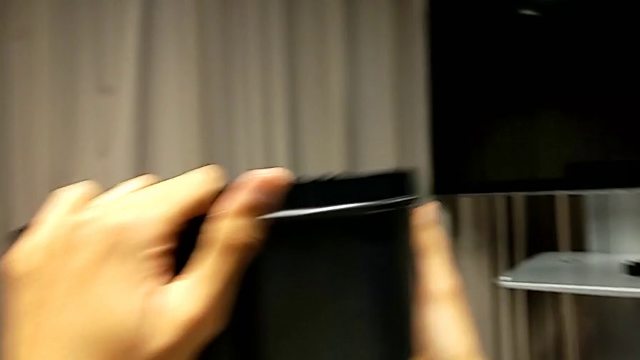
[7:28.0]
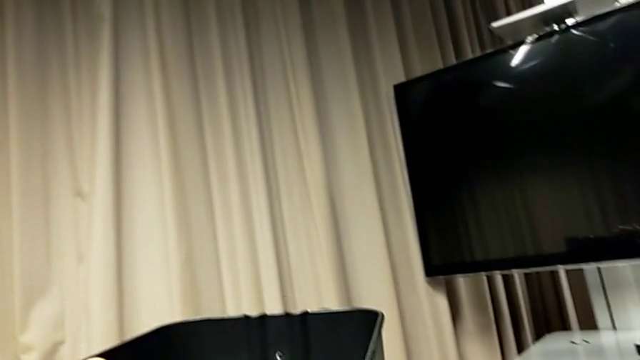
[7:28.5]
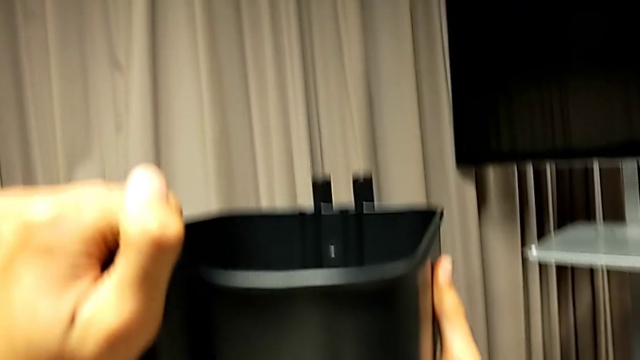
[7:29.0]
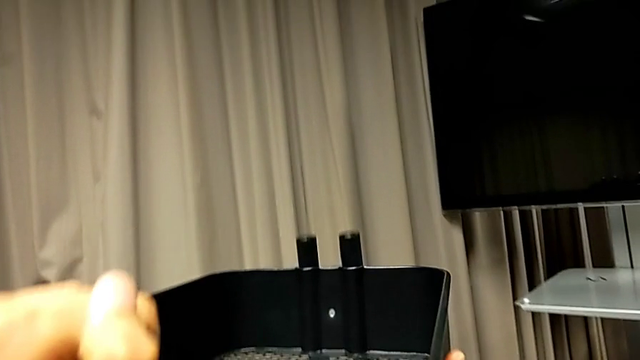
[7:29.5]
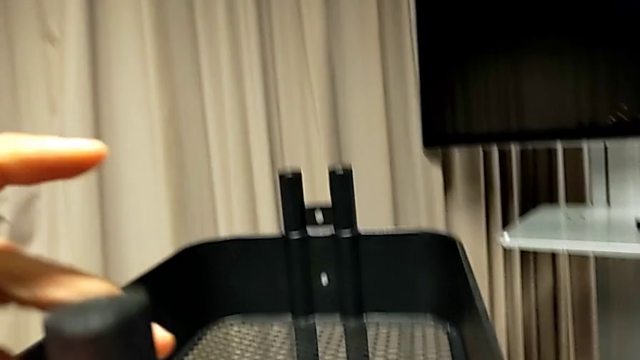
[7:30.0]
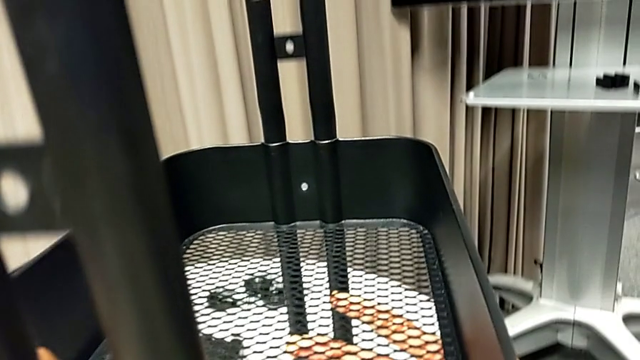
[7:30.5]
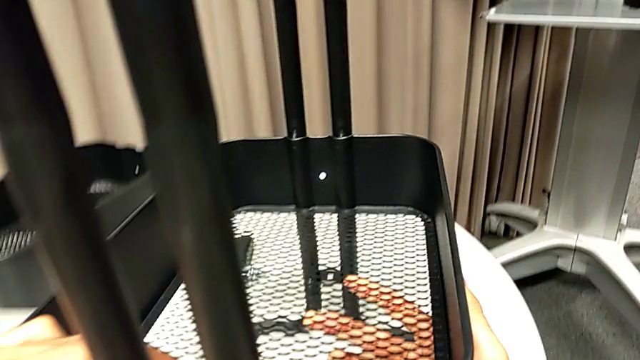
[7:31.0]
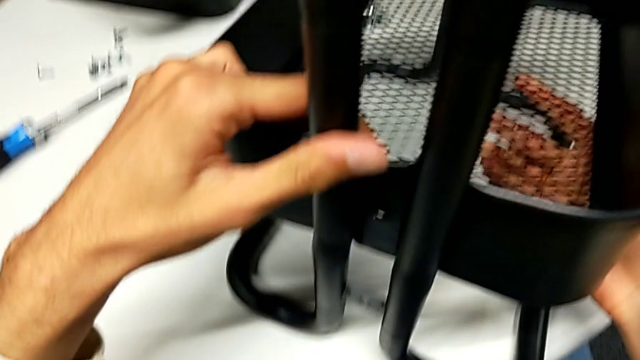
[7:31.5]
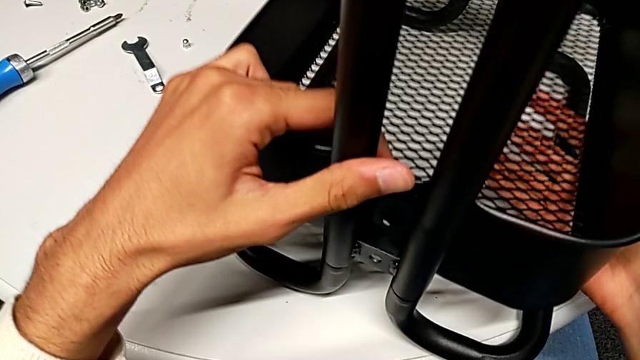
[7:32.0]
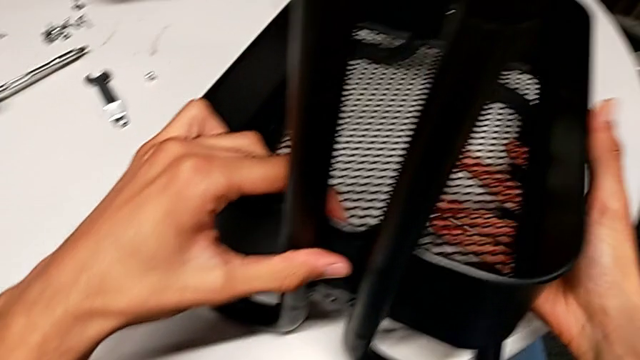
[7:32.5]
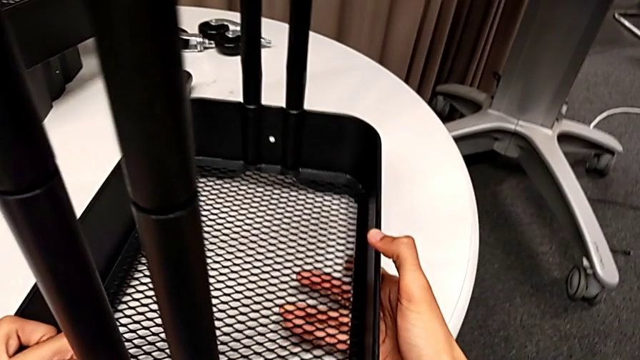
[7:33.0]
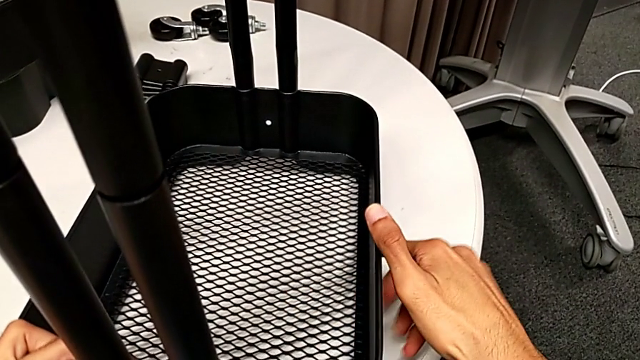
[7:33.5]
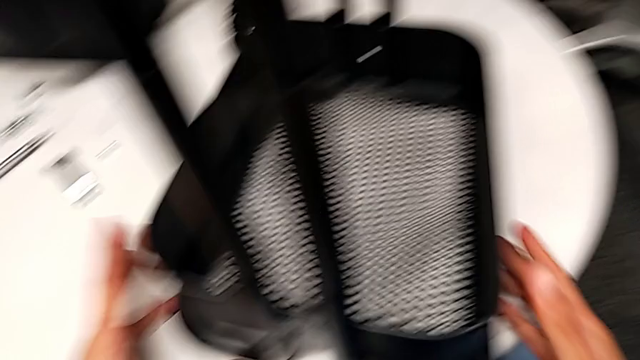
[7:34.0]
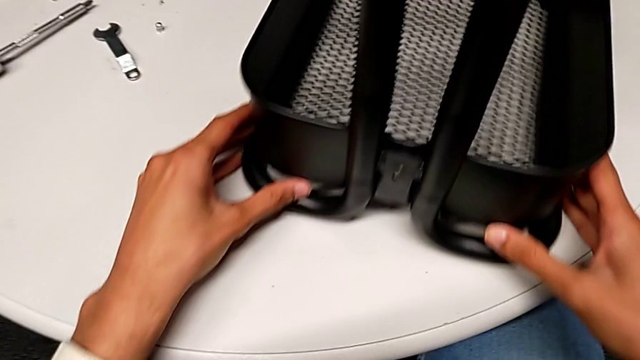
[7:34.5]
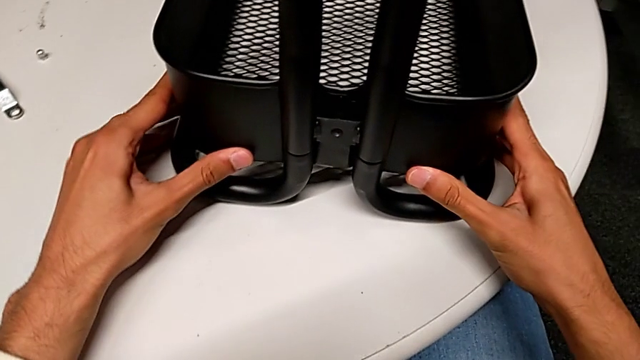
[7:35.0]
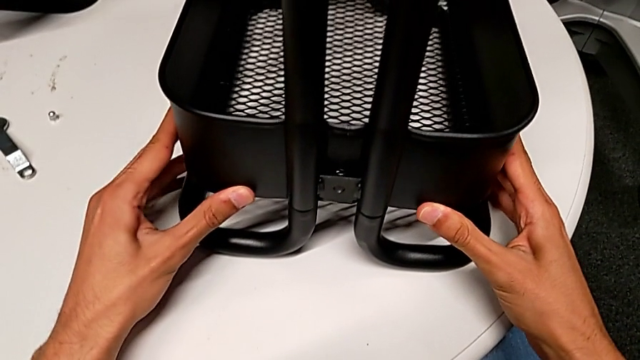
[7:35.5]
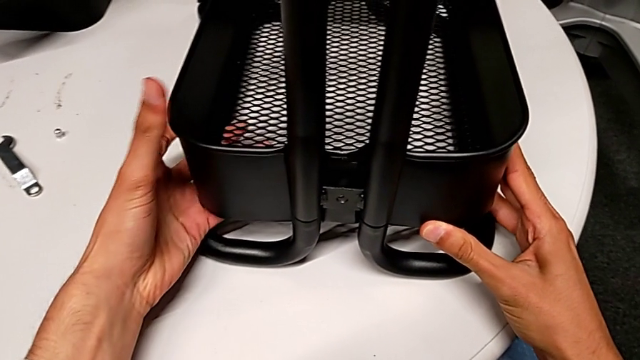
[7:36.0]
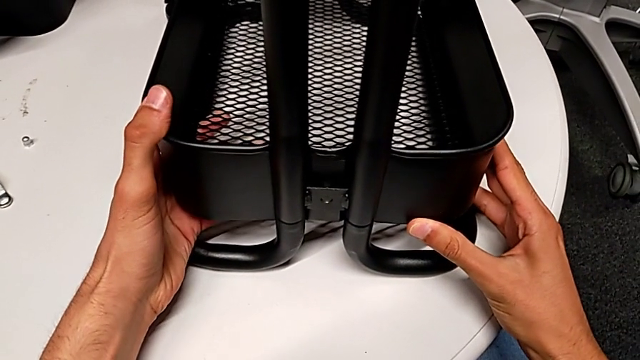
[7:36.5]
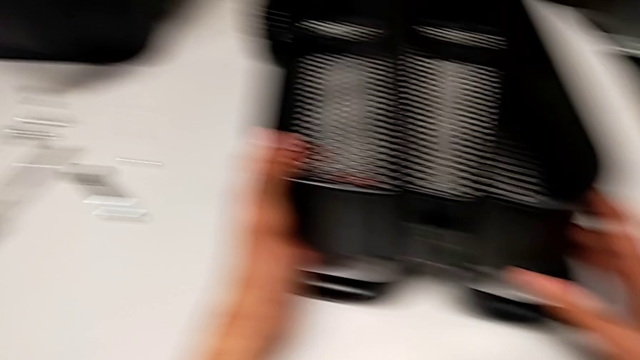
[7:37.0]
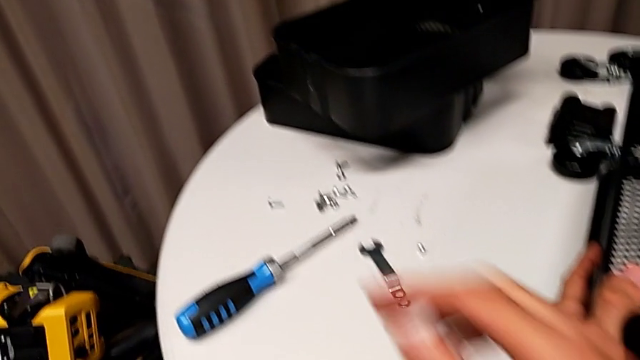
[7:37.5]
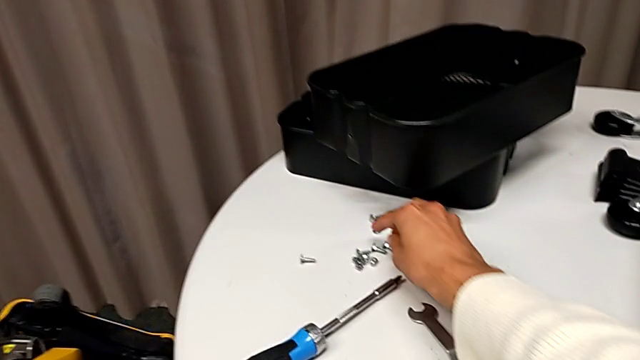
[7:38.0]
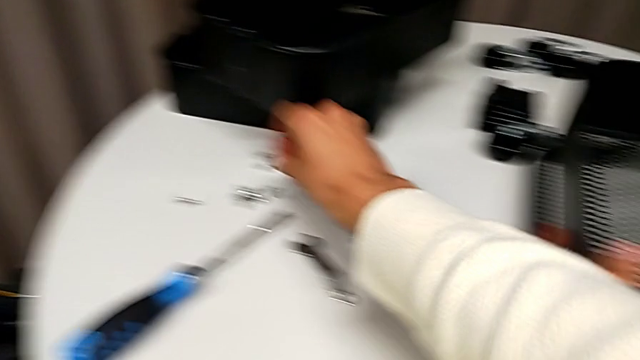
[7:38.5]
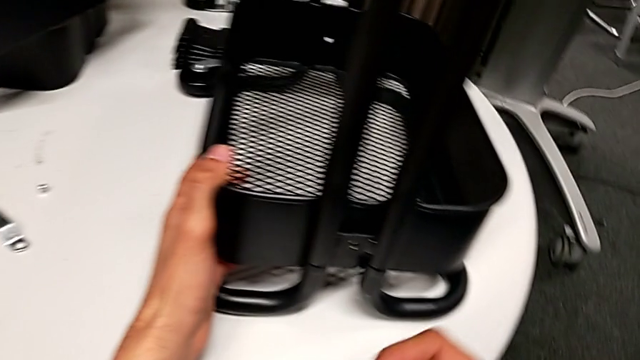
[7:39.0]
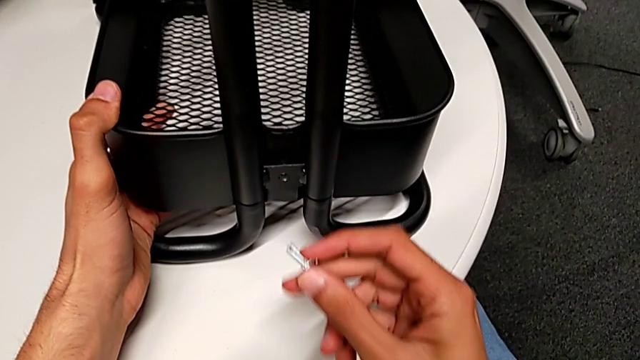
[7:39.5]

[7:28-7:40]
The camera wearer is inserting the lower basket. They keep sliding the bottom grid tray, slide the whole utility cart, align the bottom grid tray and grab the screw.

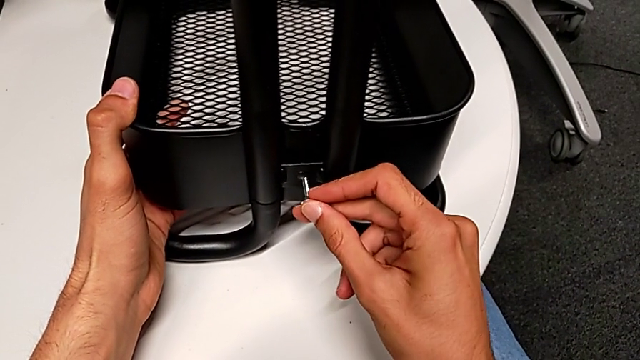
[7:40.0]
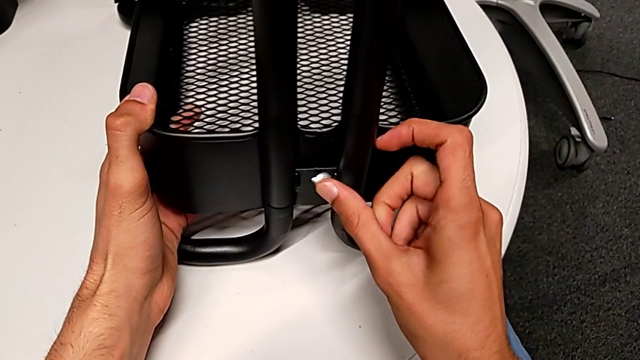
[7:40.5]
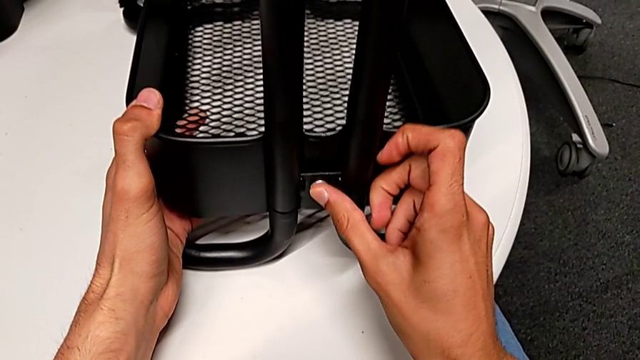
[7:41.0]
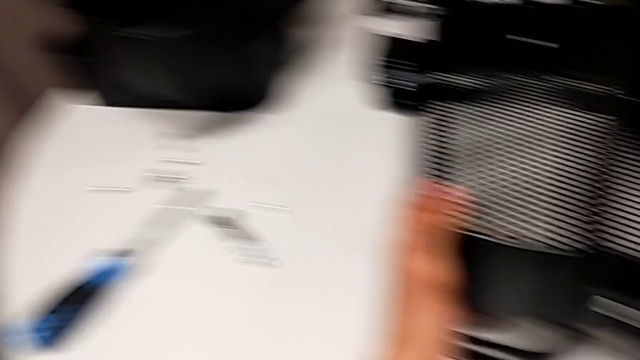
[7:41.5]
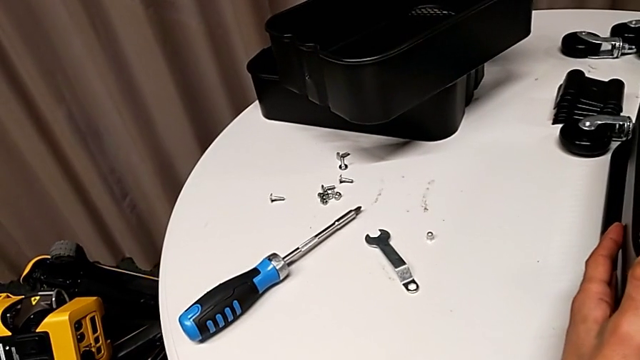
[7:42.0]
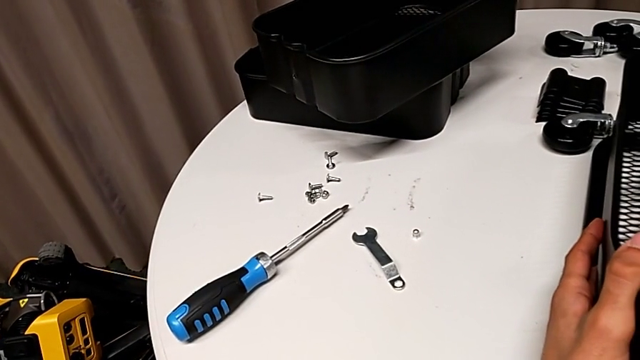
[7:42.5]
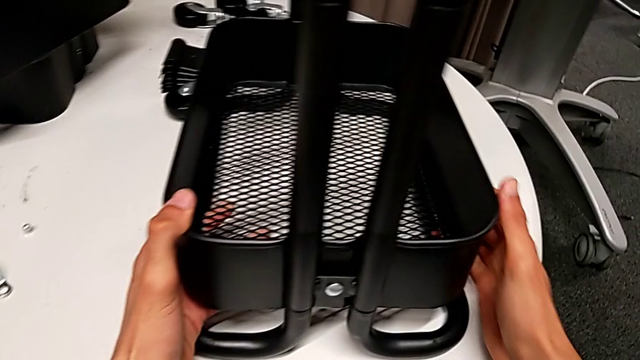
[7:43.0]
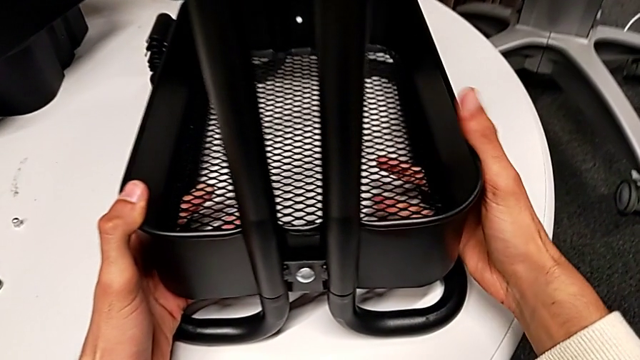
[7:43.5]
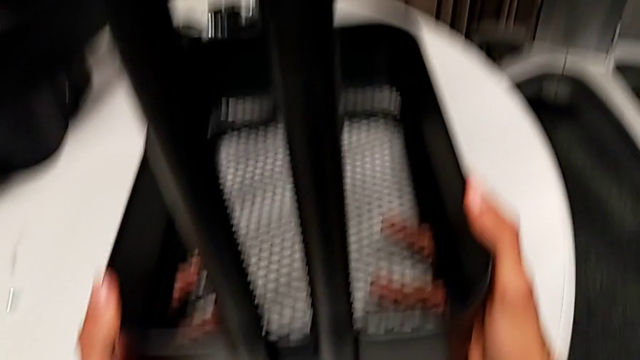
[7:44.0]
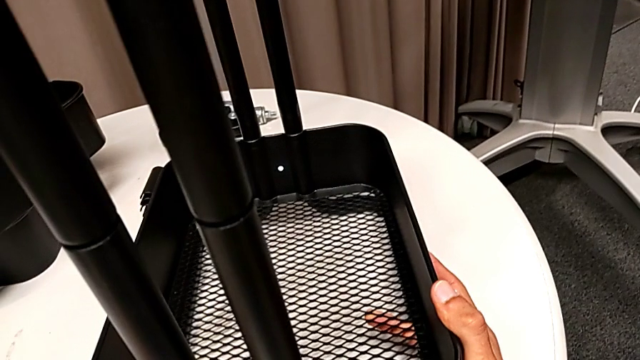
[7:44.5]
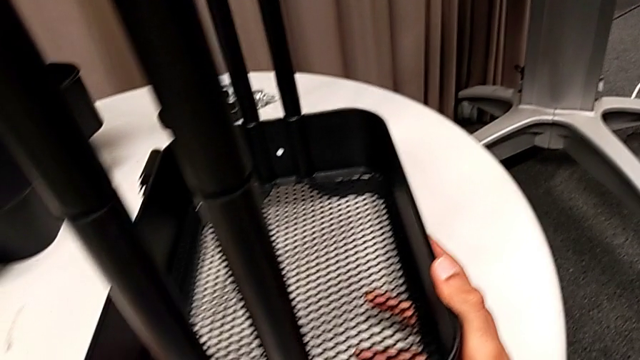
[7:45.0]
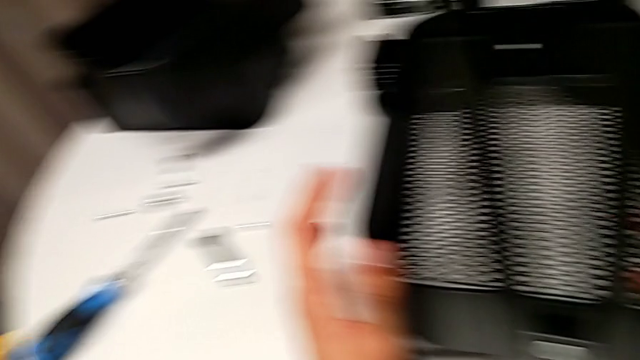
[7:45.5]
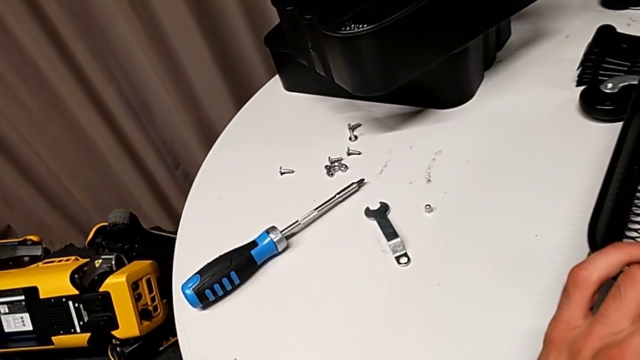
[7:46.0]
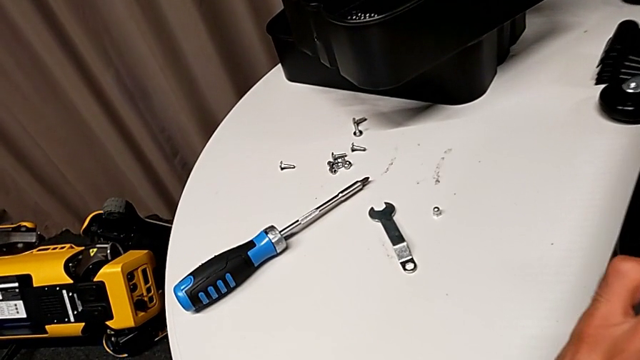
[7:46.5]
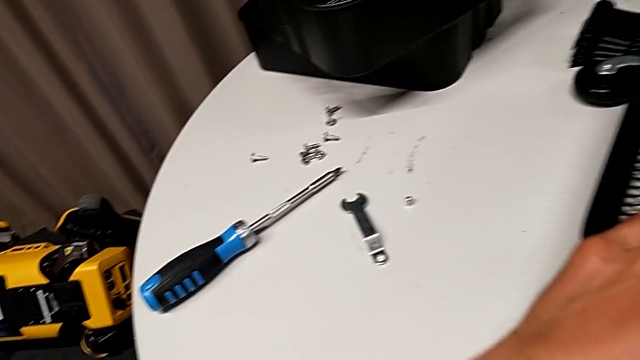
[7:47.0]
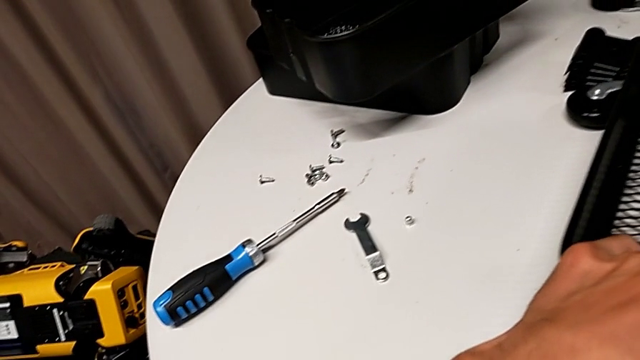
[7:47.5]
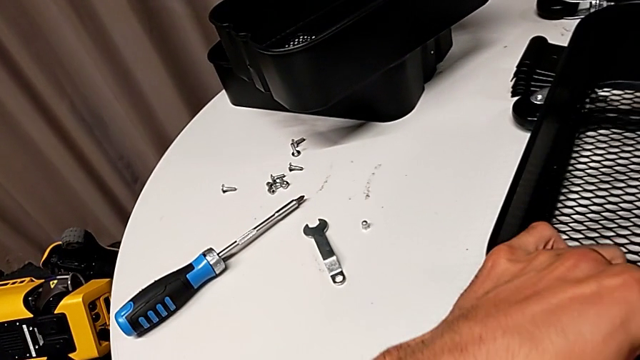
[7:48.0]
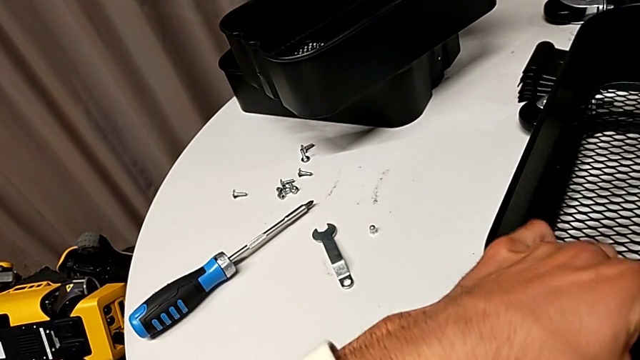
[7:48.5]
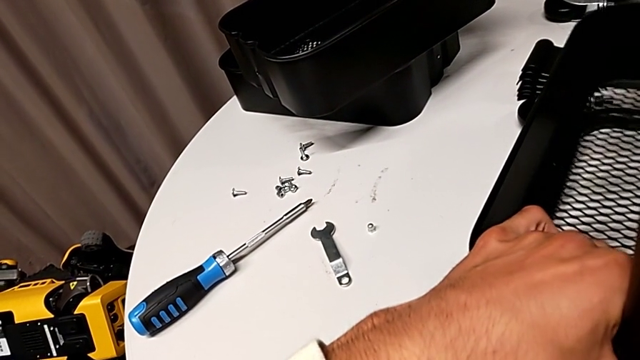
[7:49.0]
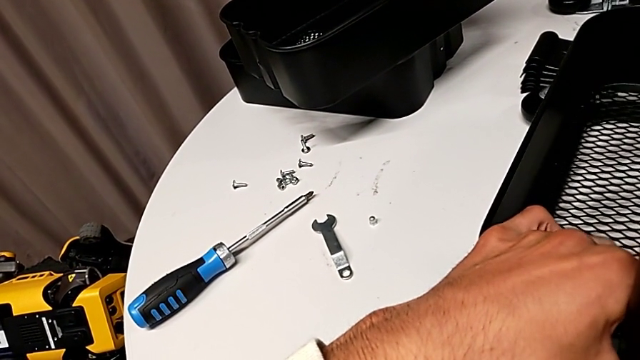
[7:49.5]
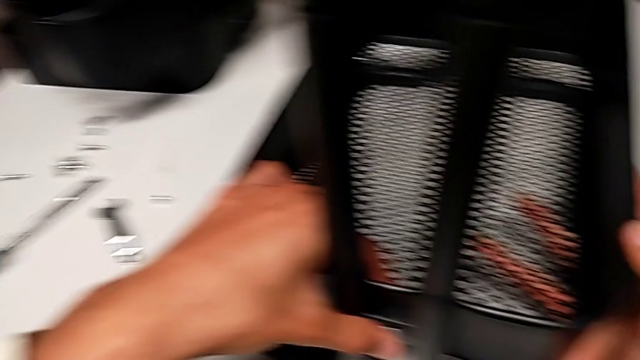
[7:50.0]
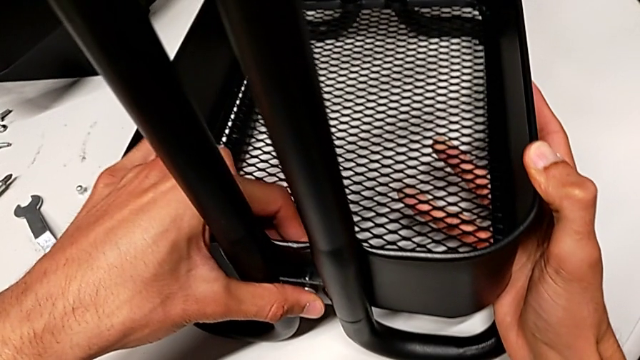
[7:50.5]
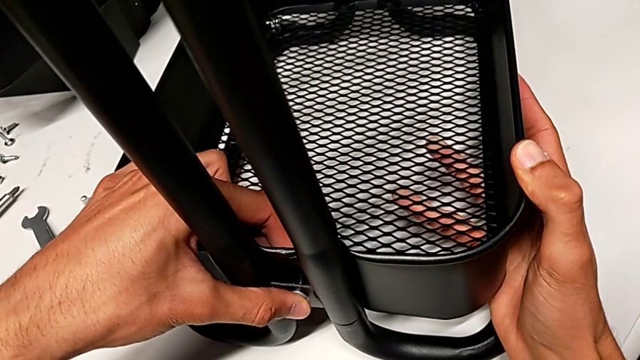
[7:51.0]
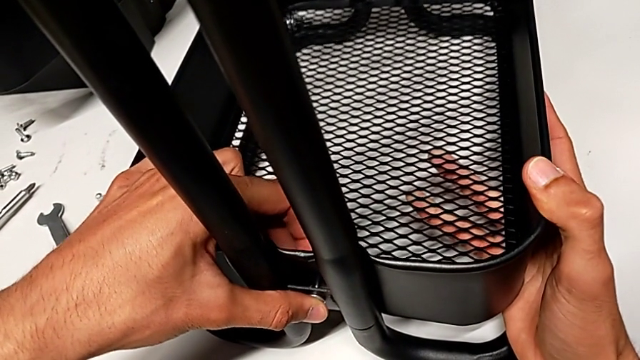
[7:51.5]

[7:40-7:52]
The camera wearer is inserting the lower basket. They insert the screw and begin to align it.
